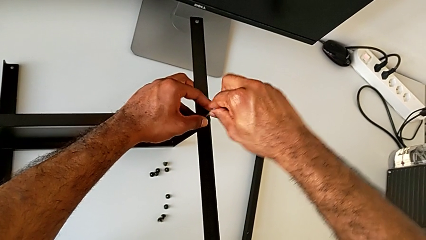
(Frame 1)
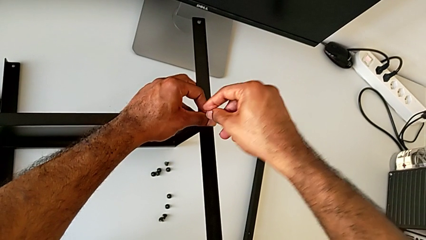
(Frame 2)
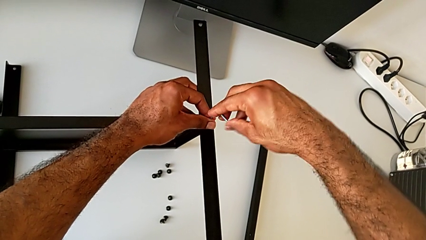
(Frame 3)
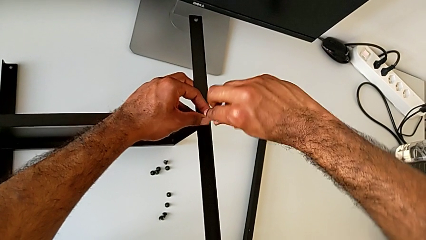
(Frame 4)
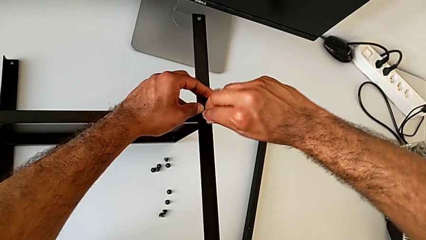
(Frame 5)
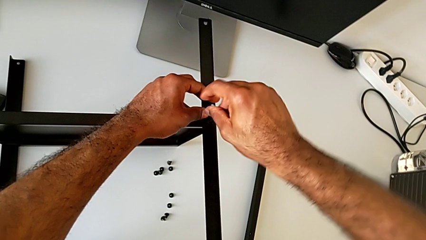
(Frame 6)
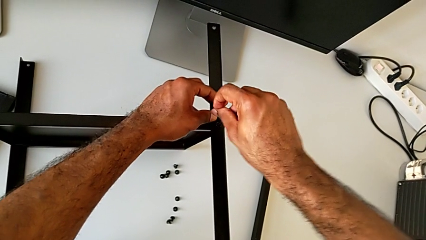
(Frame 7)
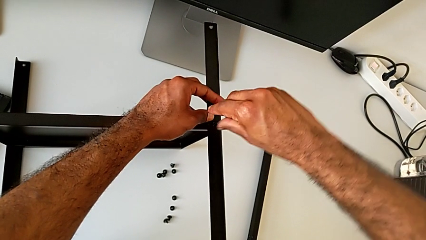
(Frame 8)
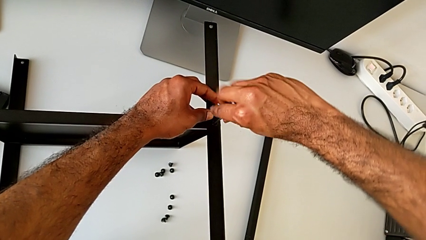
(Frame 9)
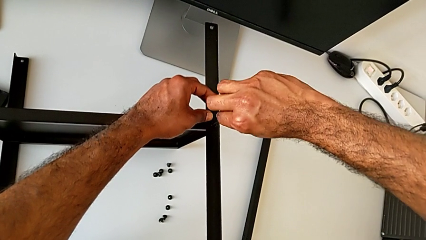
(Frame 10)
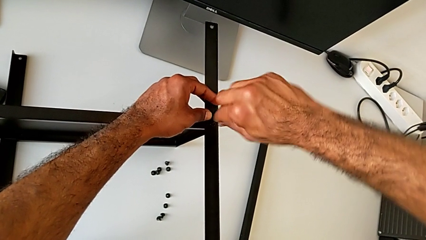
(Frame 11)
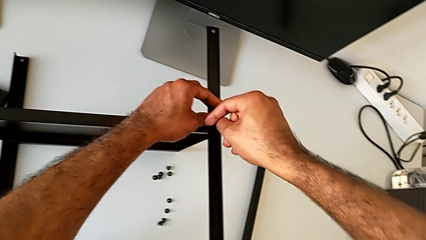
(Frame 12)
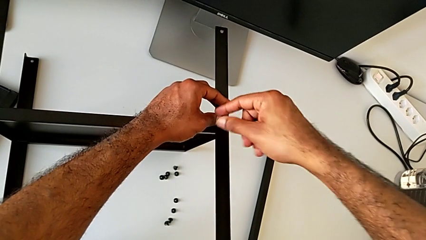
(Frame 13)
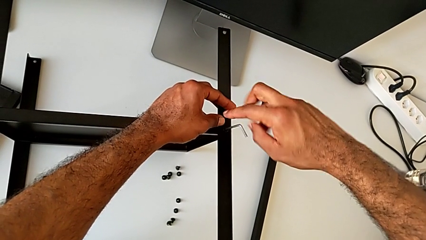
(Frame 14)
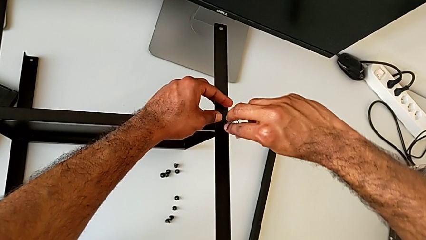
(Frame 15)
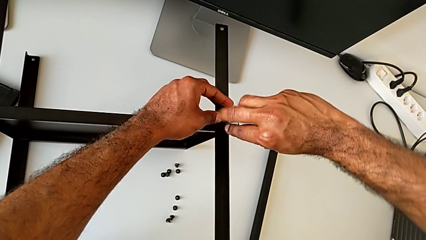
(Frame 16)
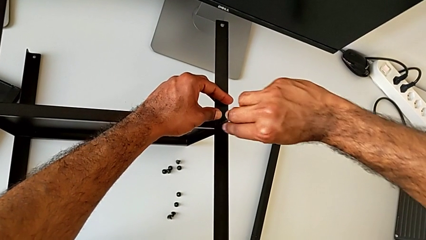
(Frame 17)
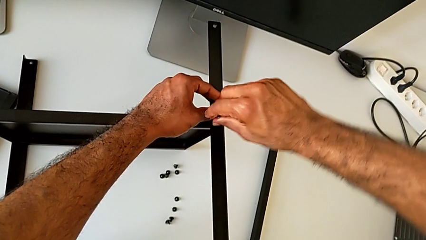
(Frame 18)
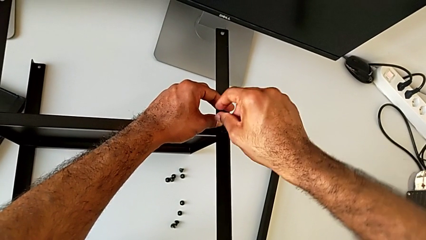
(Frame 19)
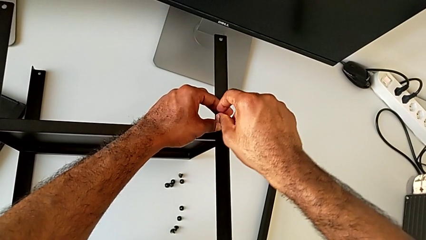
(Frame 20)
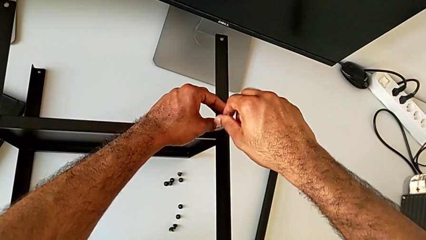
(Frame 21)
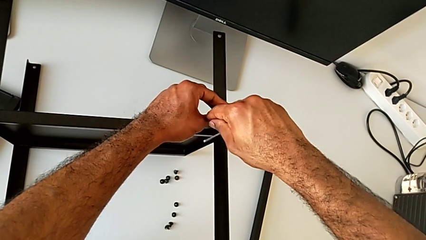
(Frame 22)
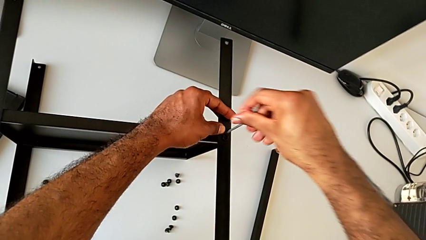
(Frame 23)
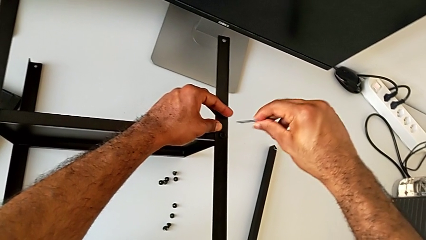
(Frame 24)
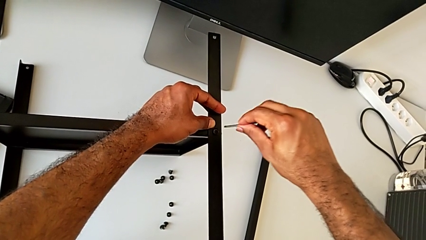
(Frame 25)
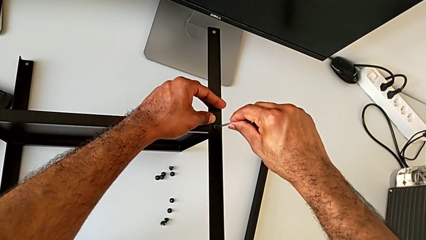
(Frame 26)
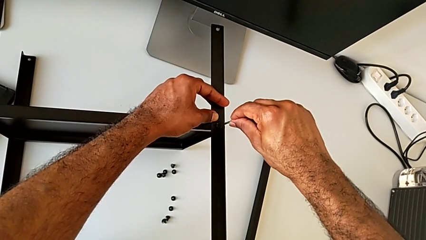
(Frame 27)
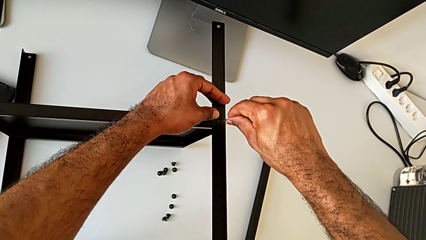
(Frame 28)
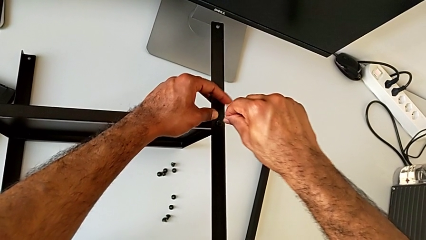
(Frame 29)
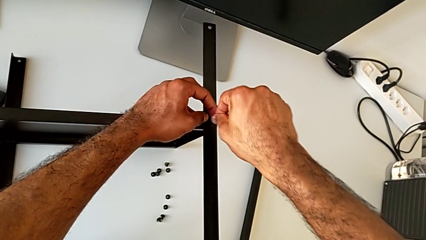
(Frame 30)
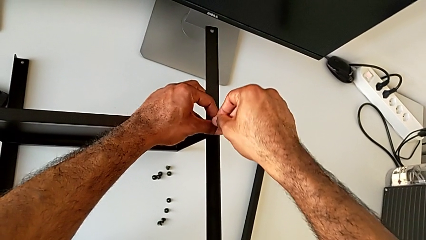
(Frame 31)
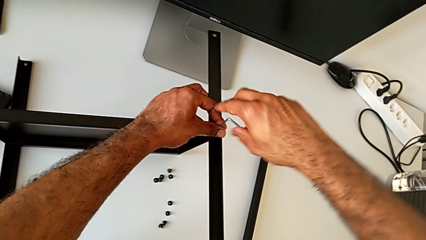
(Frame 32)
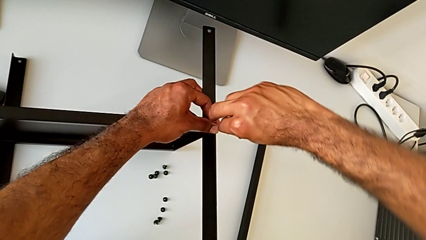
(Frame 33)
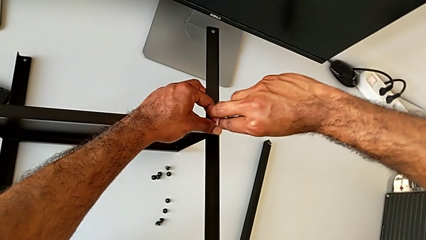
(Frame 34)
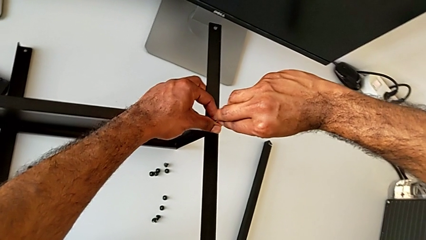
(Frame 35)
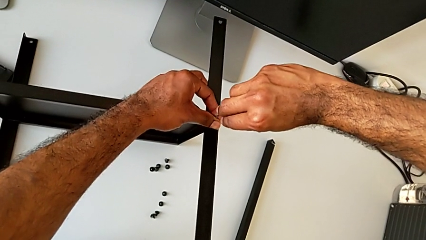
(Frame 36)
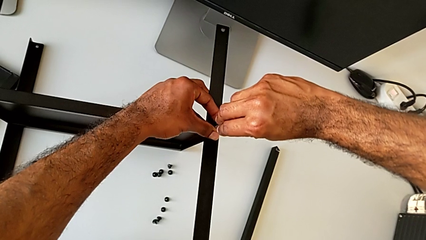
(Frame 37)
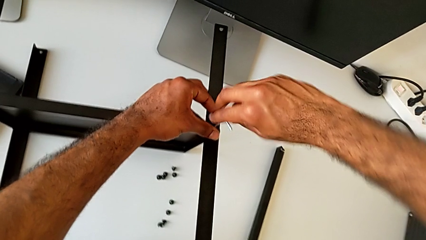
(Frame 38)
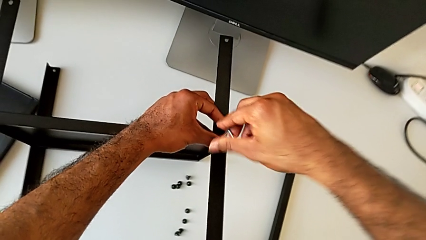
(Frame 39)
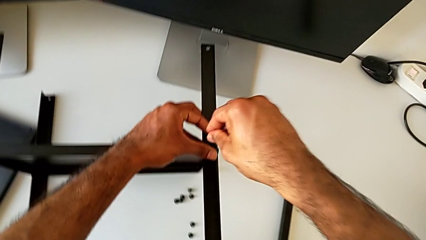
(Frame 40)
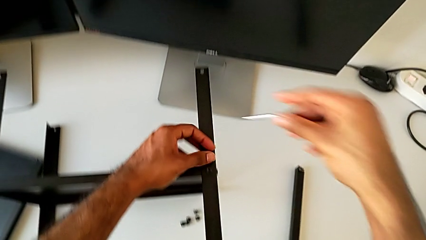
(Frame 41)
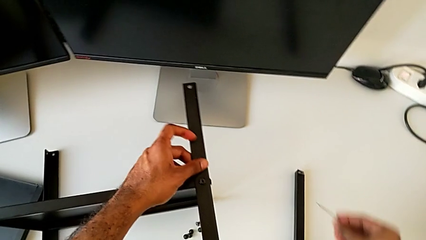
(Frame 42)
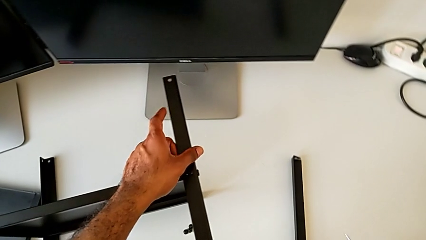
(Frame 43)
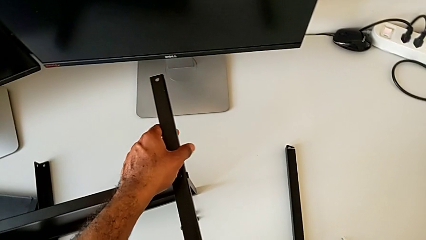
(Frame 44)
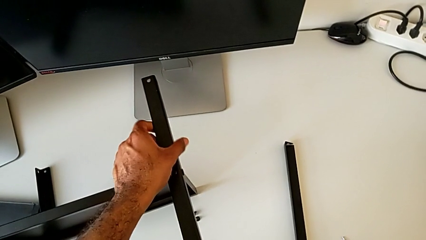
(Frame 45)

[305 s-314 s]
The camera wearer is screwing the third leg to the bottom tray. They keep screwing the hex socket head, withdraw the Allen wrench and place it.

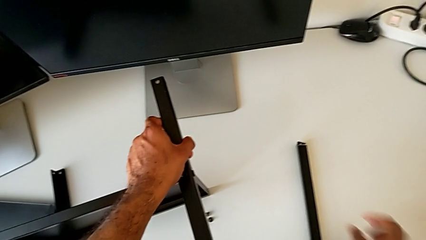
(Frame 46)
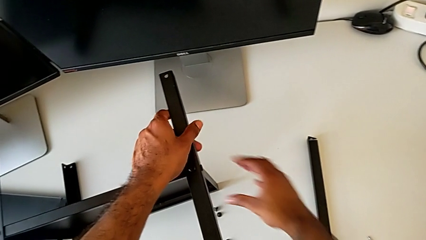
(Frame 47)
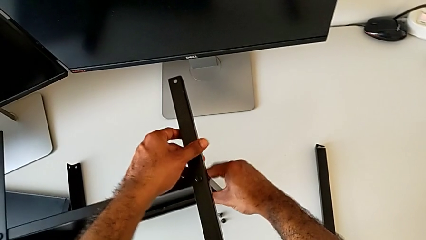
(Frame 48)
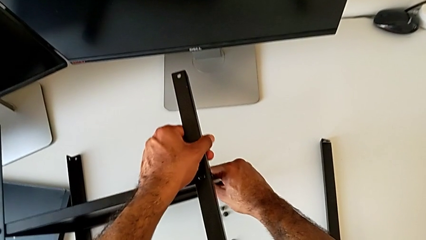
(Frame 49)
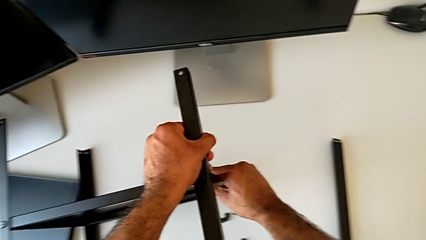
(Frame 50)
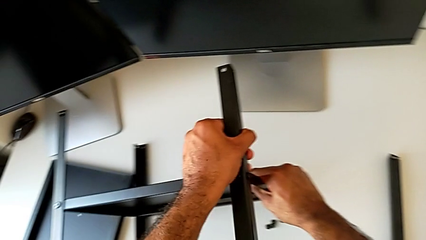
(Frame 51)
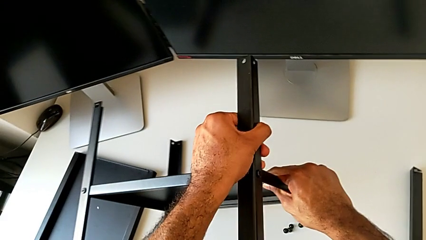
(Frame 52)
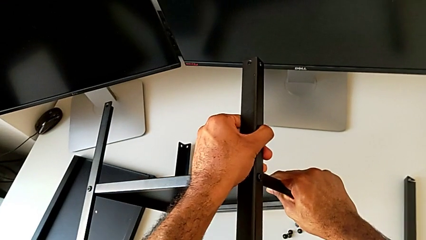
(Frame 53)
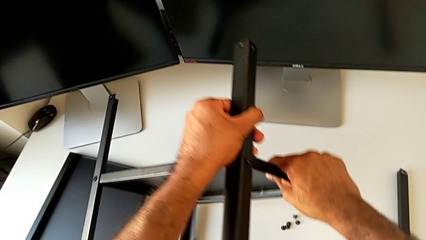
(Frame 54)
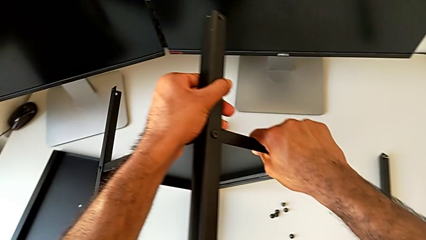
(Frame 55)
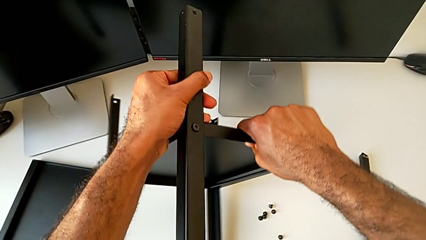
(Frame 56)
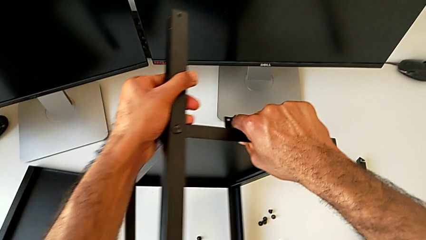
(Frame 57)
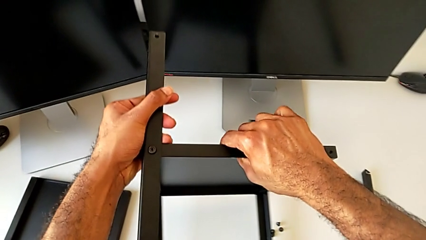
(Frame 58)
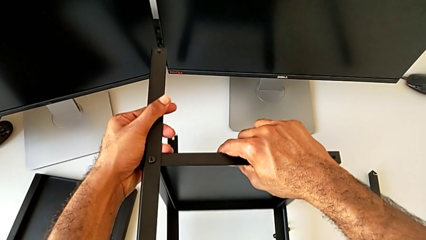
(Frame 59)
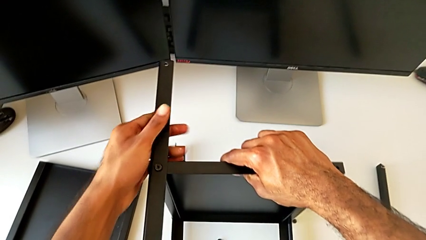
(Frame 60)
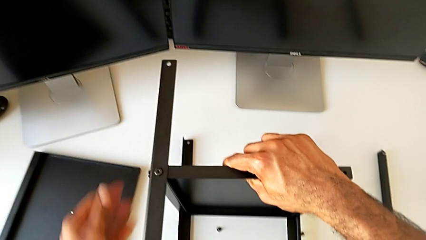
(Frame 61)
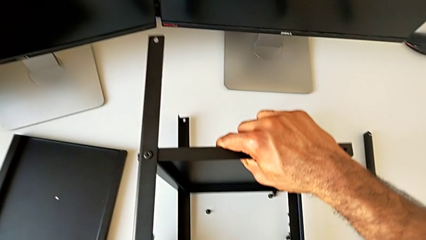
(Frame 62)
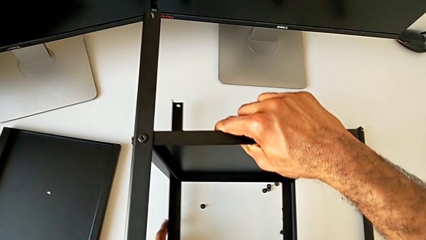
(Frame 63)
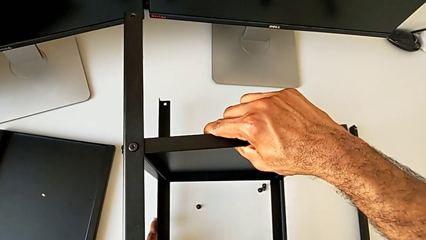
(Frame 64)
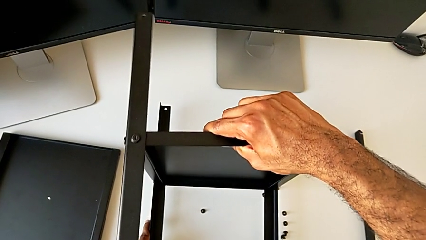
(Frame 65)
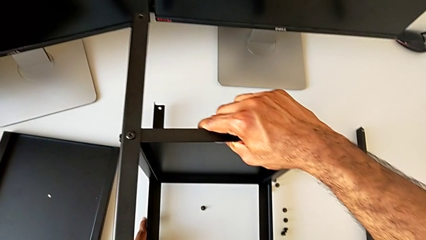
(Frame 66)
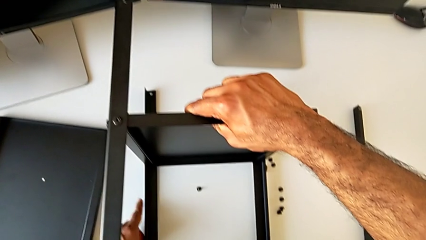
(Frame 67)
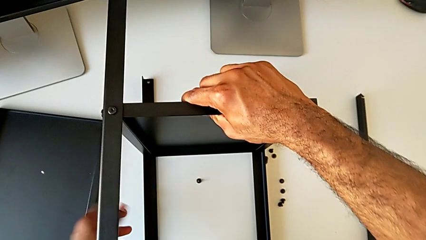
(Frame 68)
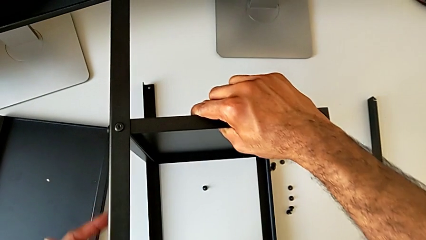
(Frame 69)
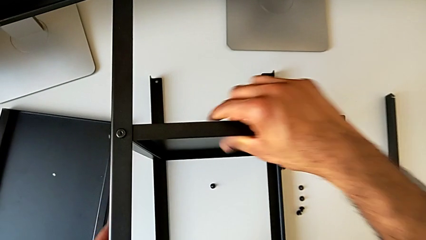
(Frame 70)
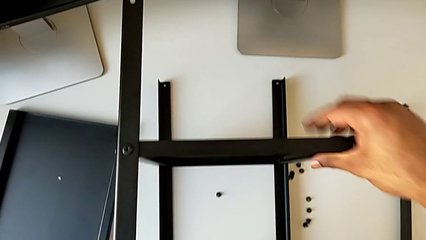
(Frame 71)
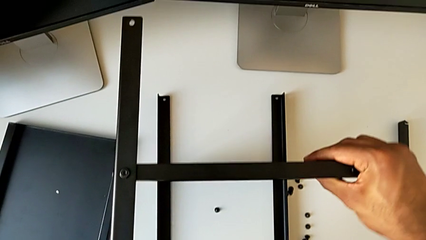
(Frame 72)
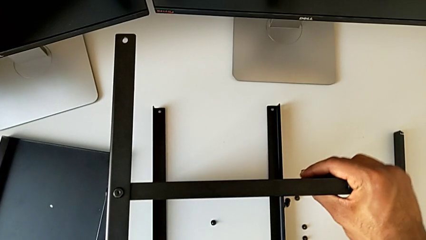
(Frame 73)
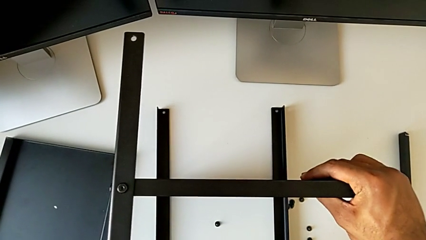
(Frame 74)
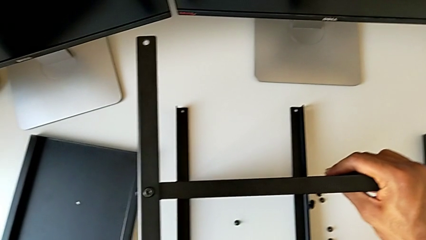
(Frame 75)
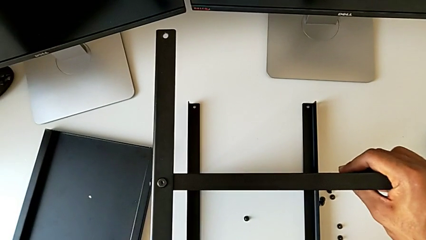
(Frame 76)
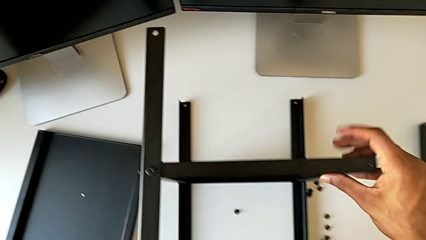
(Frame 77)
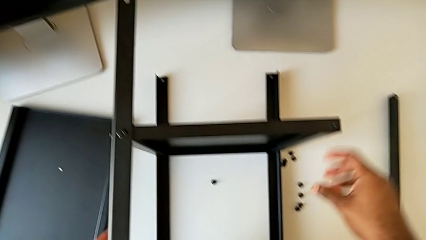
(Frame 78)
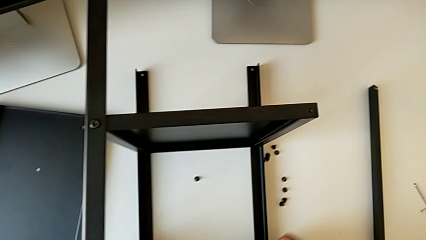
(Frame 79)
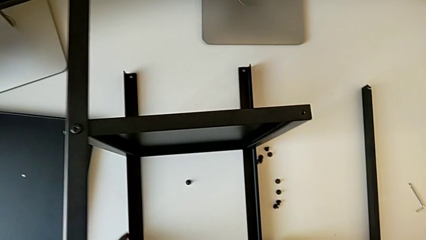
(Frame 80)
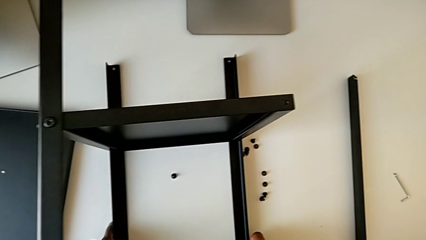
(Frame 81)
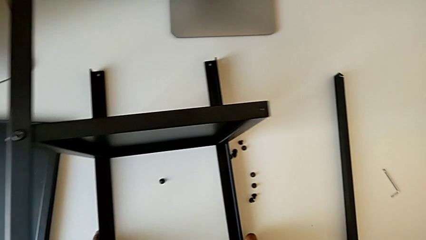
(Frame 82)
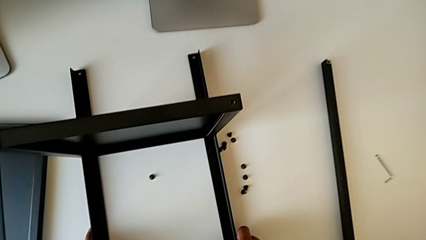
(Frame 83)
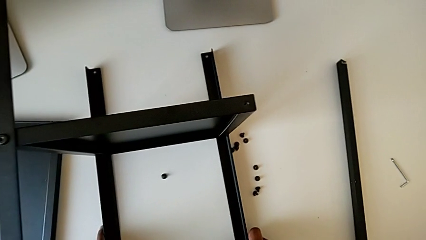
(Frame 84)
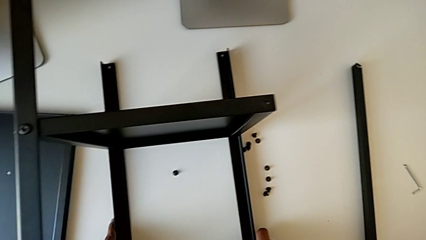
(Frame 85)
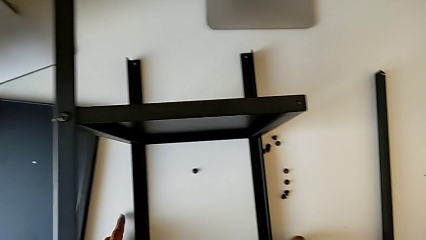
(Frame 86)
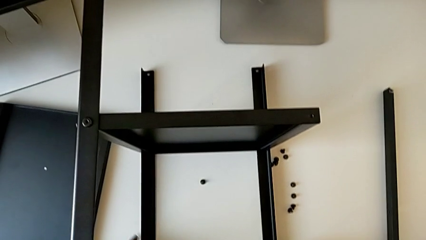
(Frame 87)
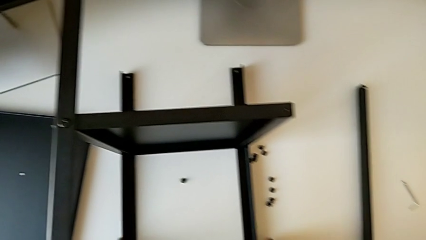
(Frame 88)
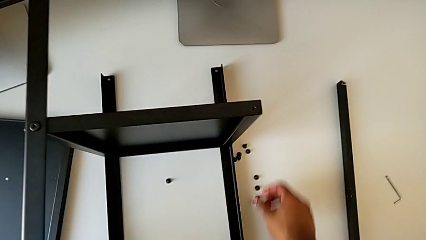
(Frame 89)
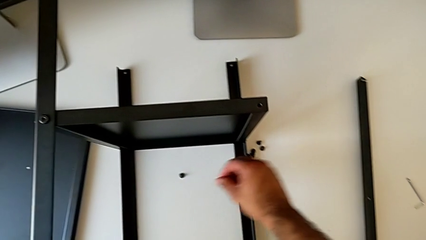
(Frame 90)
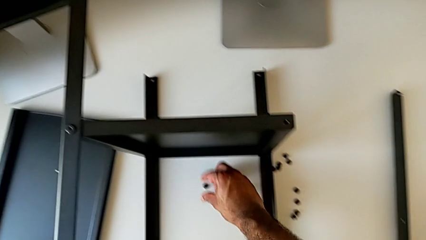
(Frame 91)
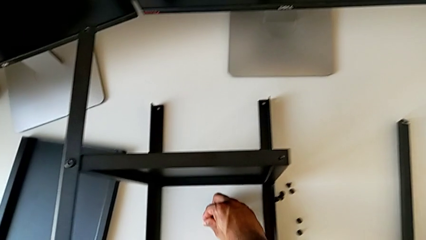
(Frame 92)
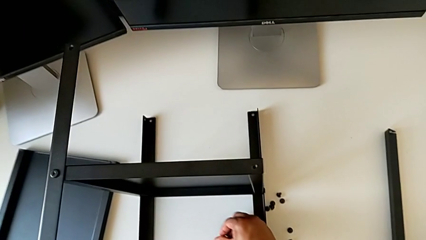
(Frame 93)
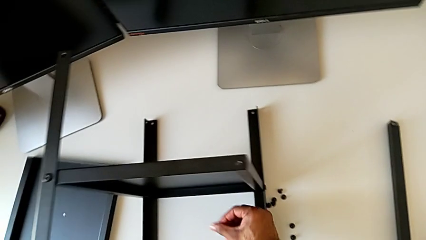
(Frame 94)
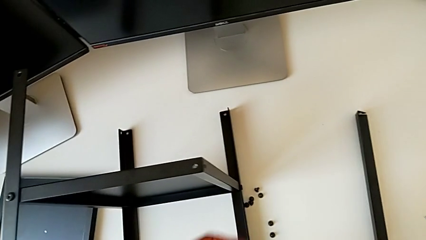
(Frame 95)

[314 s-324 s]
The camera wearer is screwing the fourth leg to the bottom tray. They rotate the nightstand, place it and grab the hex socket head.
